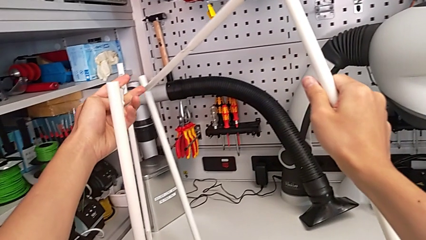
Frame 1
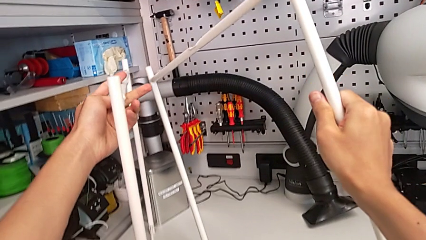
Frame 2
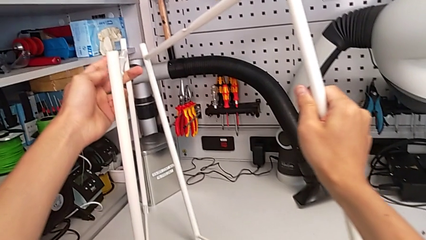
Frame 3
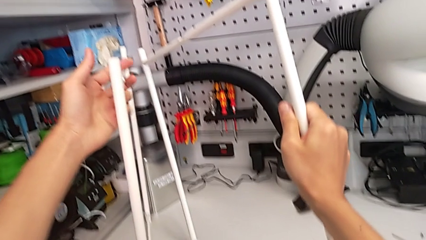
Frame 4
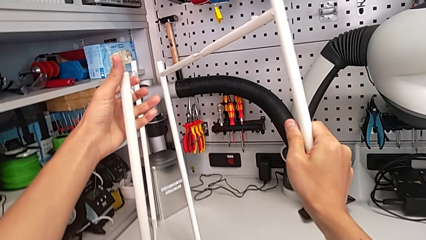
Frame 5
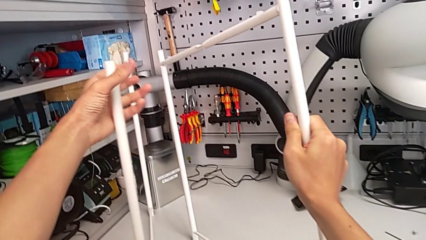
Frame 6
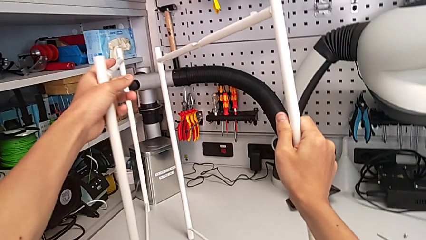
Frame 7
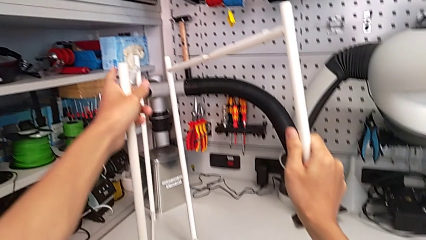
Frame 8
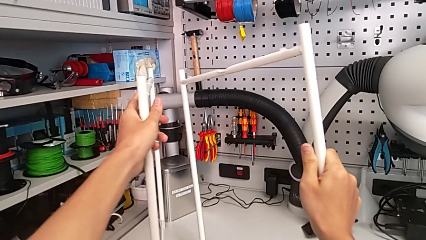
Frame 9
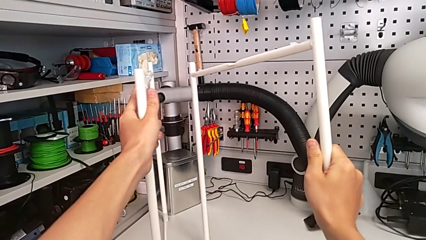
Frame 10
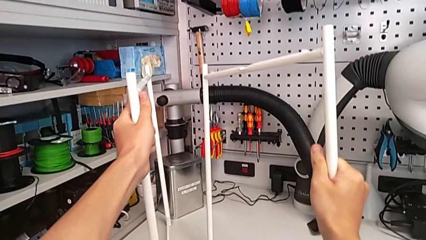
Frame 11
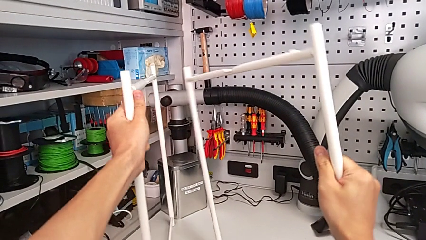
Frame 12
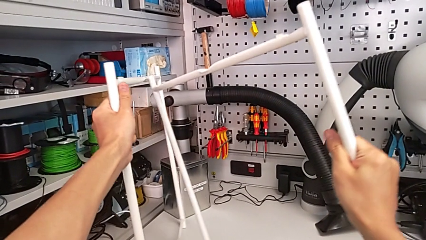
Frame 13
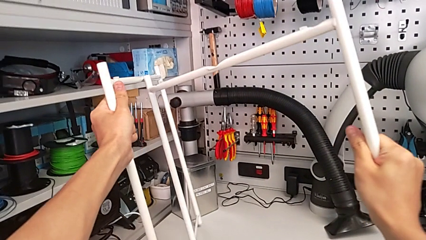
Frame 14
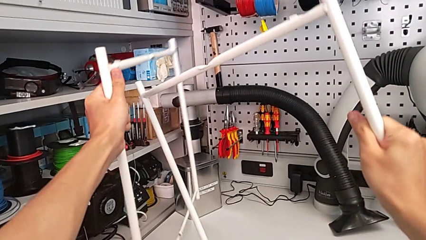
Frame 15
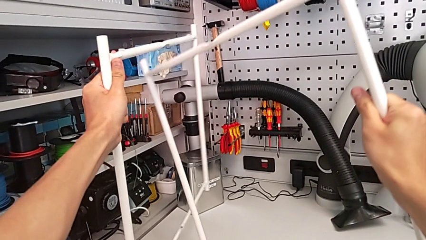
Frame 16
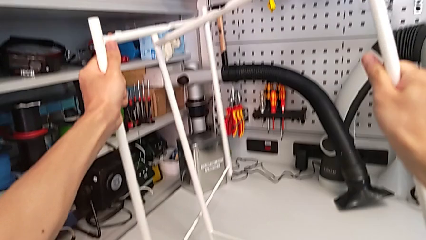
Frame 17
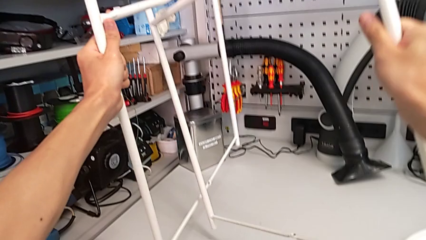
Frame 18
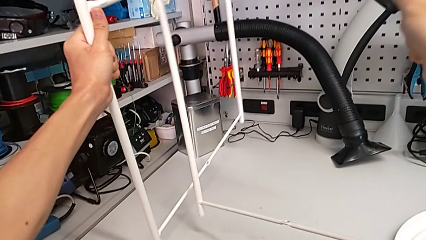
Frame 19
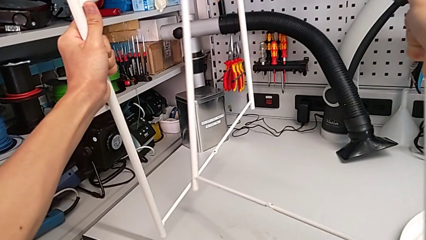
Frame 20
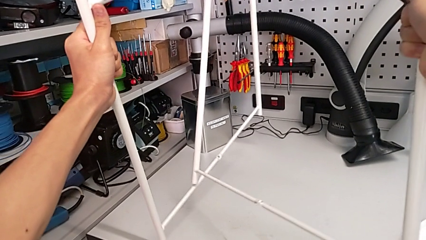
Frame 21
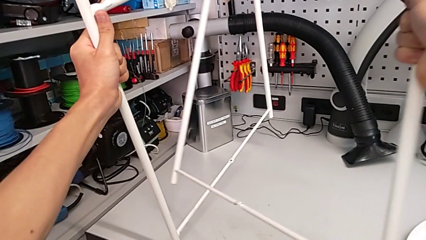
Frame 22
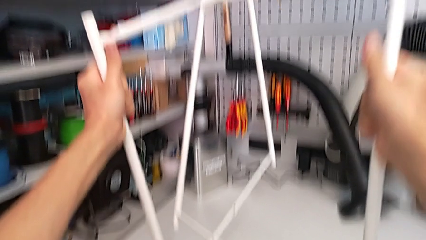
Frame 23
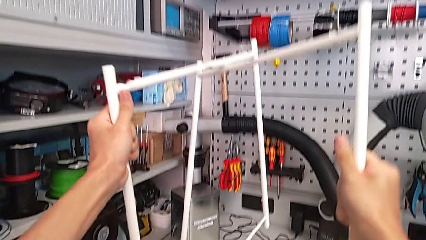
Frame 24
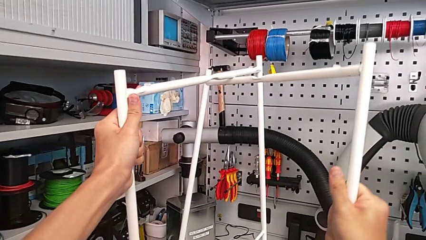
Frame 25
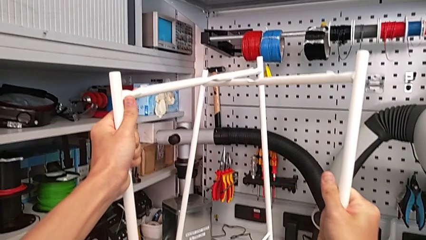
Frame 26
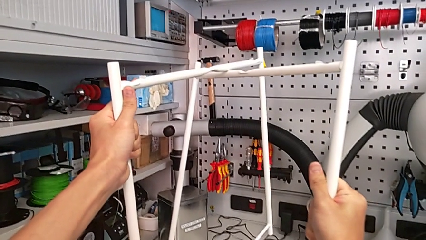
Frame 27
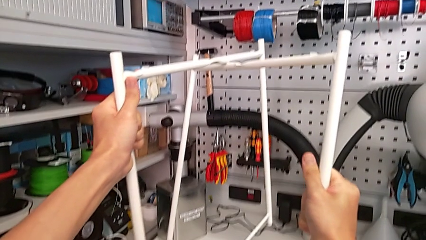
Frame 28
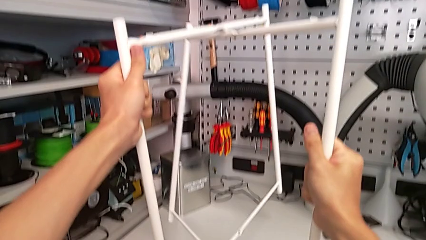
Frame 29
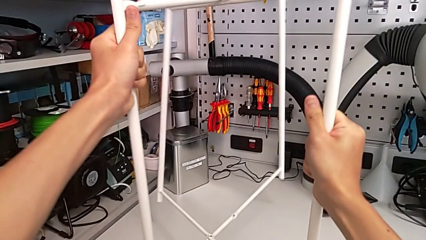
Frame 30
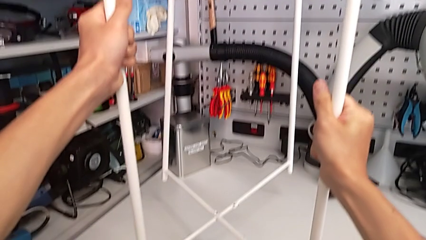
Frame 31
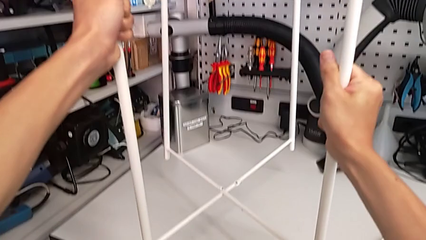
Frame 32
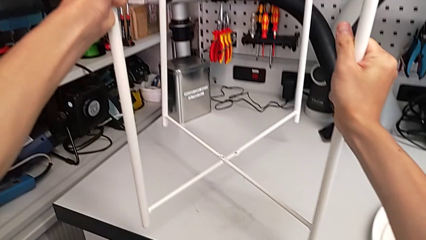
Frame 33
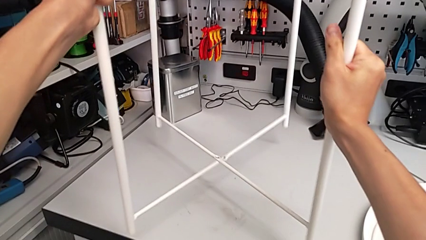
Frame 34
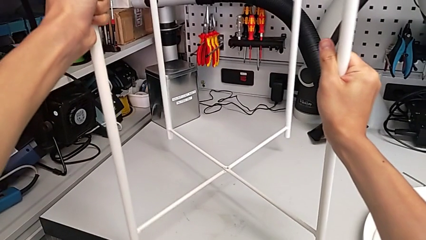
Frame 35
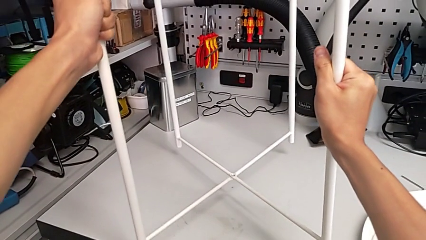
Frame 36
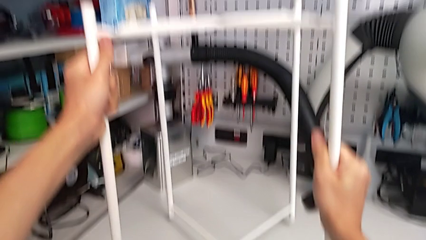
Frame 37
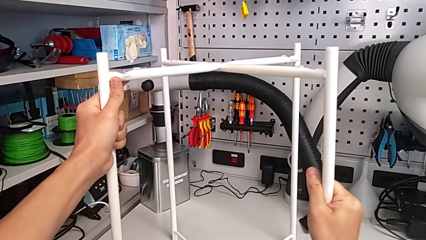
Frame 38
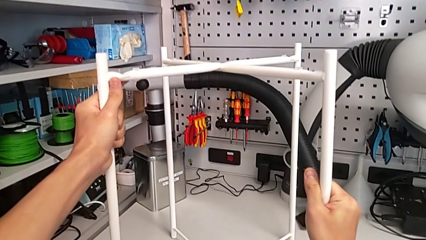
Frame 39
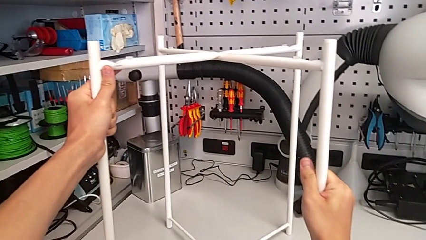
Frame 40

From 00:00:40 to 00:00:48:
The camera wearer is assembling the table legs. They place the leg, lift it, align it and place it.

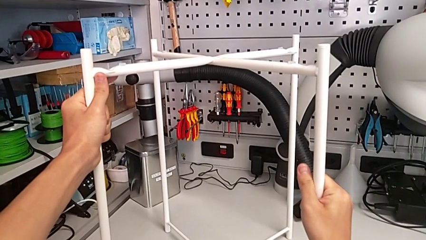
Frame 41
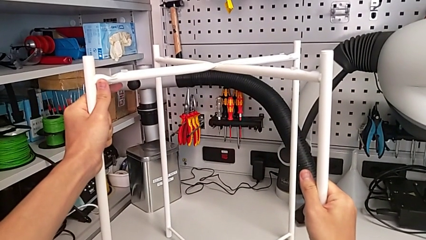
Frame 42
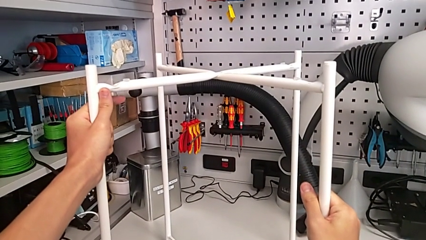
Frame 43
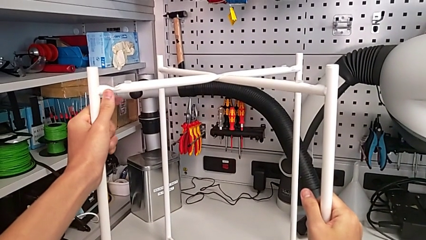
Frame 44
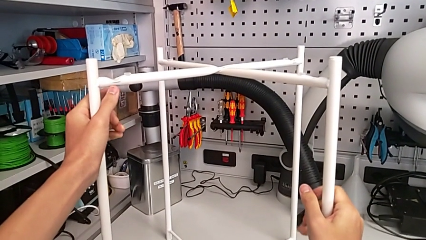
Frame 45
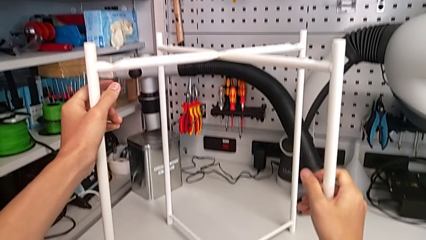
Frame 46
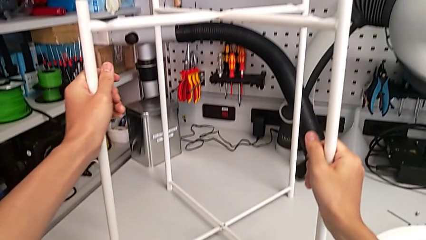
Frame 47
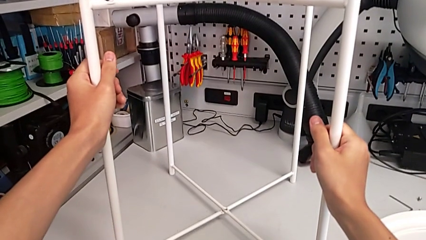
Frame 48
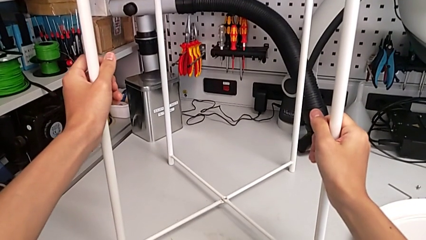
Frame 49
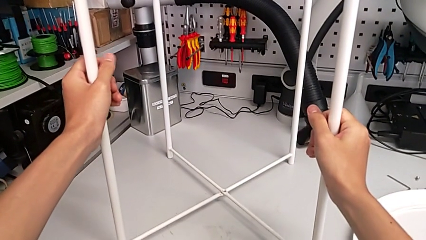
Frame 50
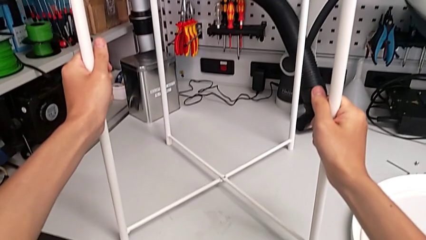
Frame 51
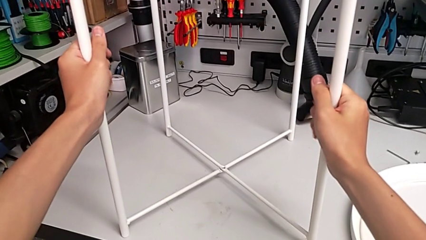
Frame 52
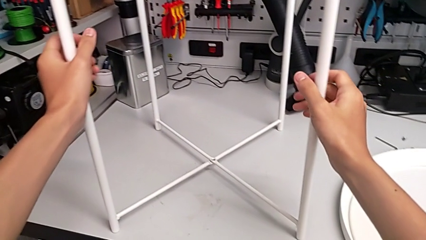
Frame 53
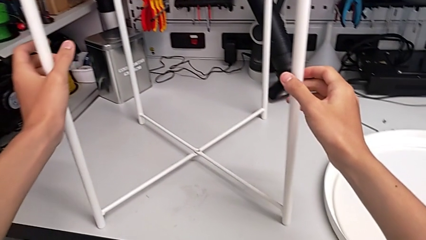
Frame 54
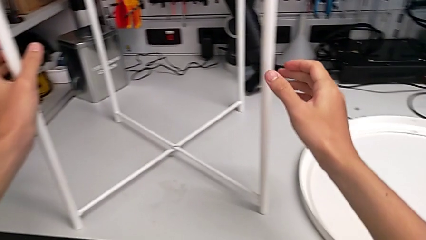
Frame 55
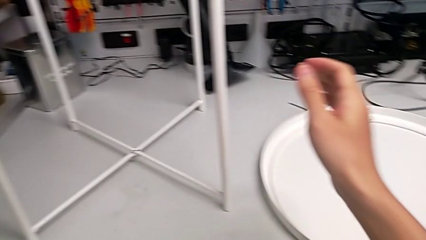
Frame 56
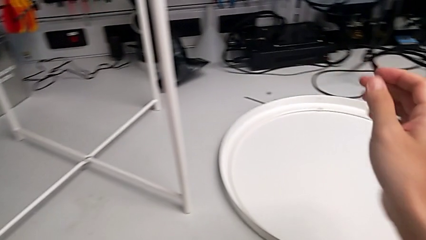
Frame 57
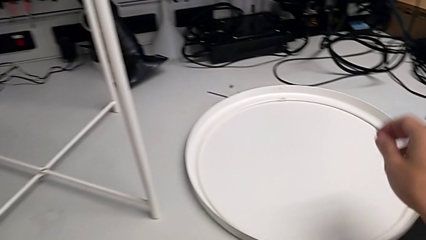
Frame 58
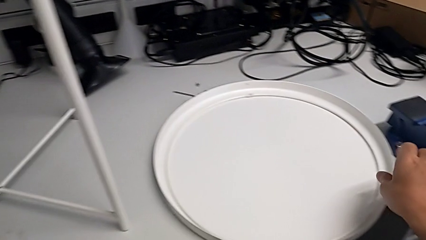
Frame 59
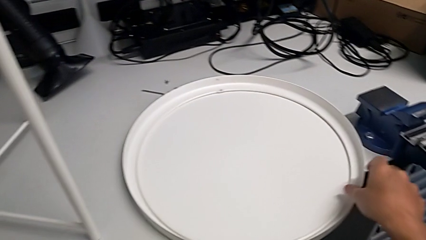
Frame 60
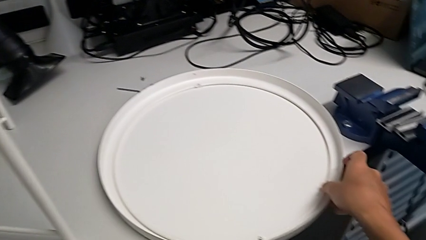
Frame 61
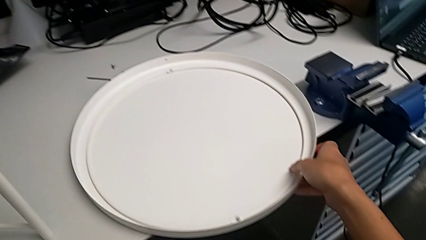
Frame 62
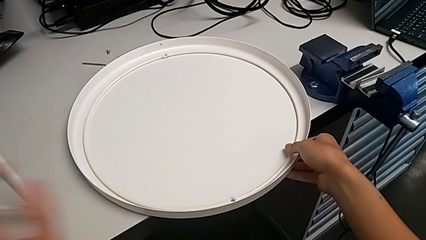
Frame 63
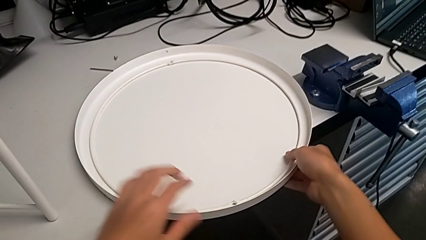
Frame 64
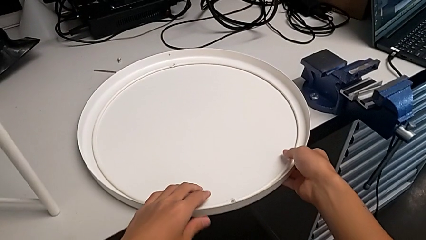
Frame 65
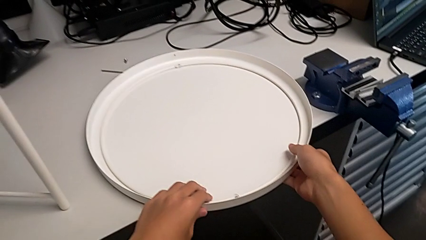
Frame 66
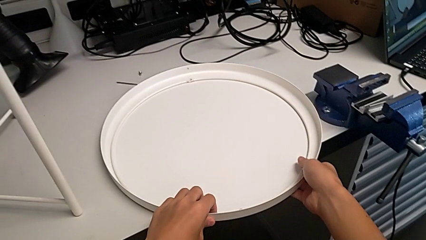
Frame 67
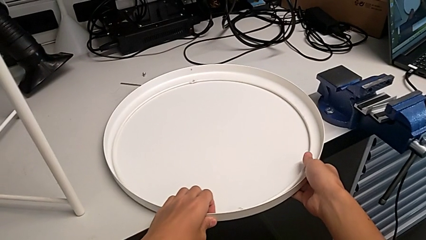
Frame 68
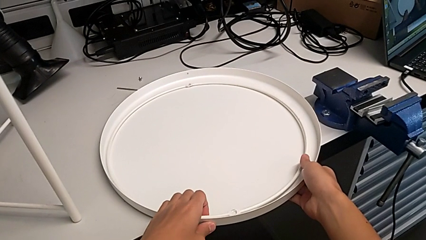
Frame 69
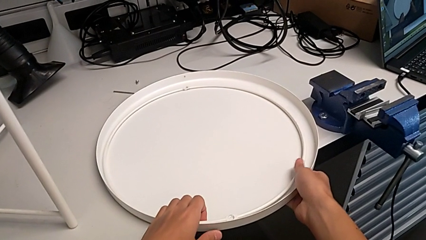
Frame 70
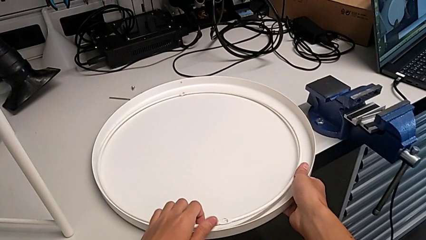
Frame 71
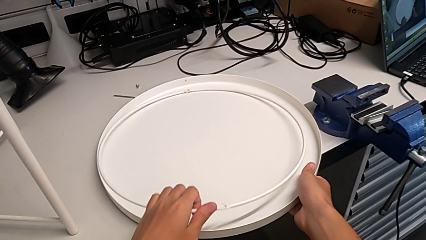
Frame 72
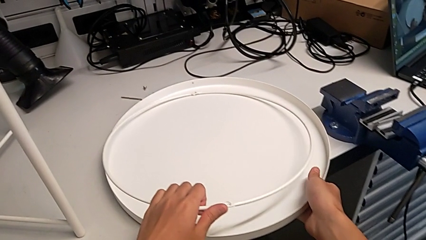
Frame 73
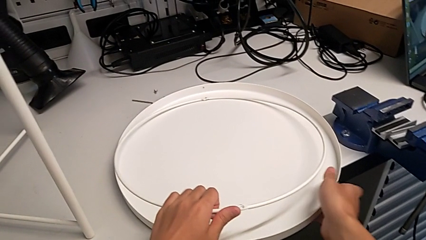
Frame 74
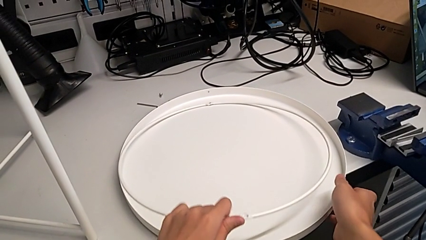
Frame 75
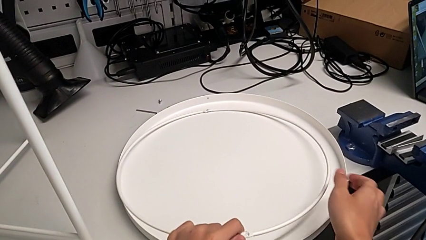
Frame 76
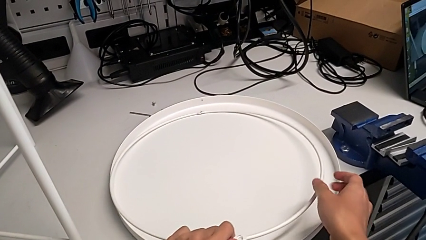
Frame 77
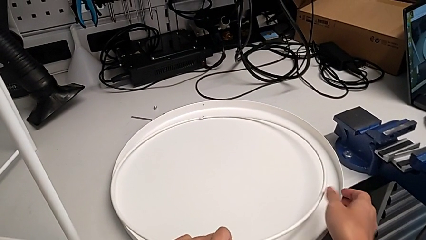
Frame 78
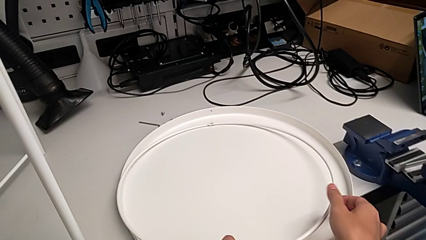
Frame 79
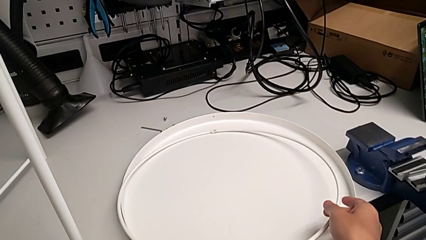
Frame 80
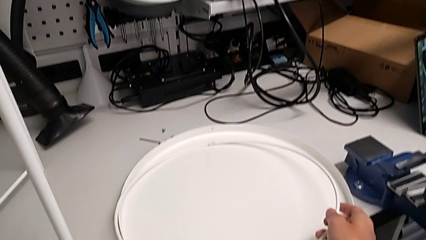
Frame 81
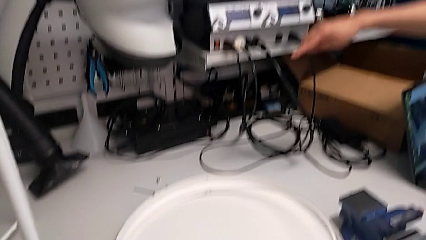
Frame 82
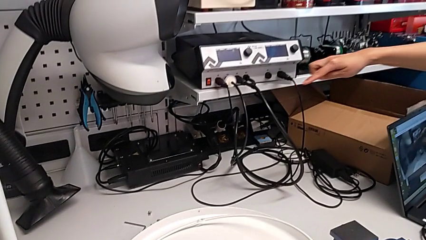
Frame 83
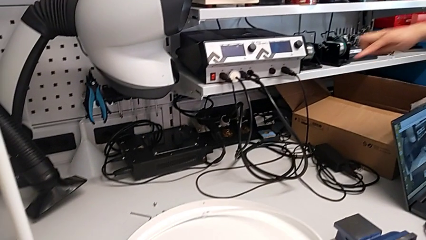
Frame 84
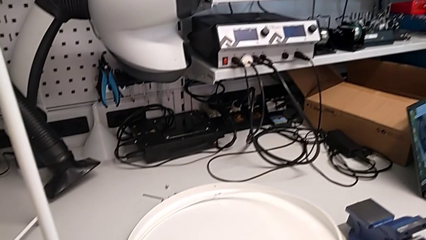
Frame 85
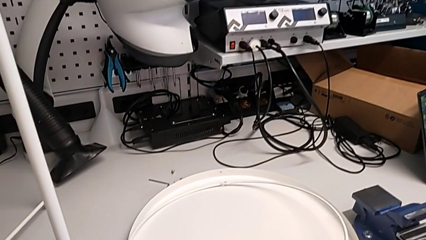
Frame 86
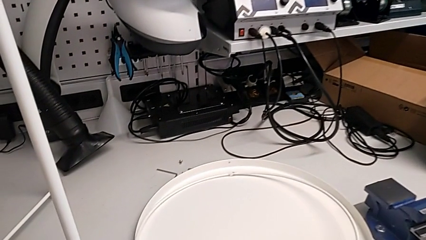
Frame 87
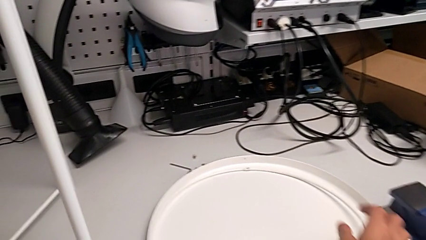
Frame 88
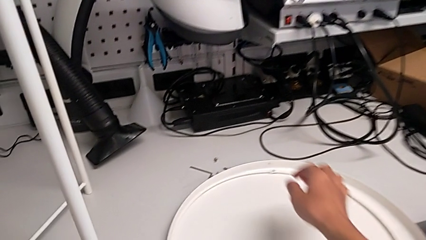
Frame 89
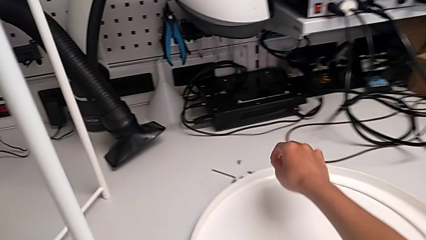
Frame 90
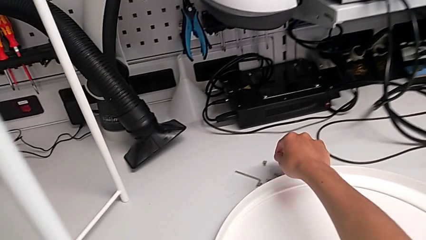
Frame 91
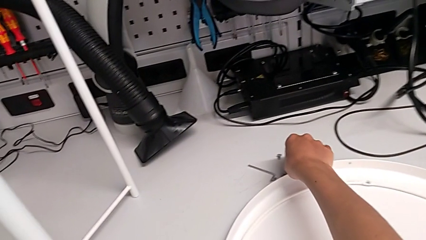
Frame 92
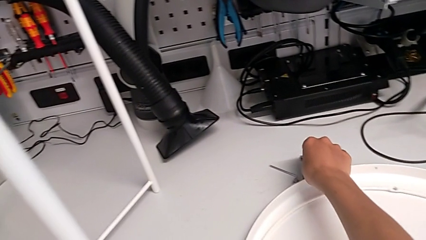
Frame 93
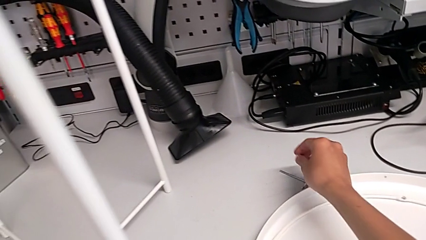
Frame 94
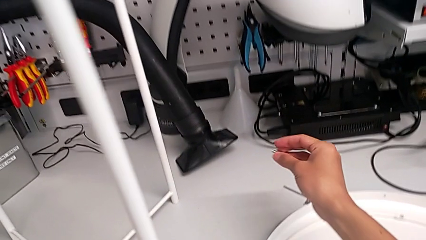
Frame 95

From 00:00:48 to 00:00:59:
The camera wearer is assembling the top screw into the legs. They hold the leg, wrongly grab the tray and lift the circle, place the circle and grab the hex socket head.
